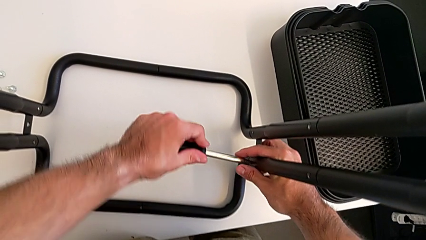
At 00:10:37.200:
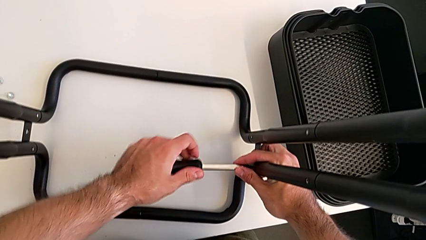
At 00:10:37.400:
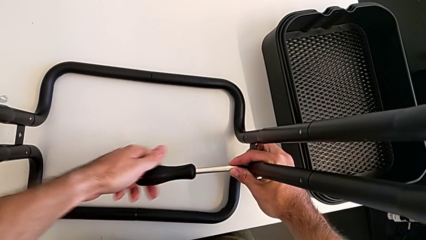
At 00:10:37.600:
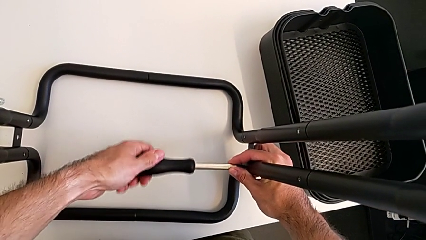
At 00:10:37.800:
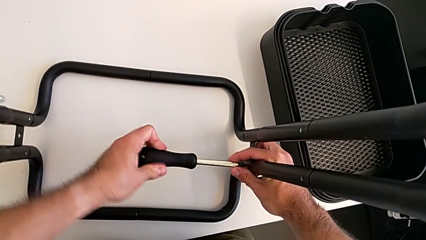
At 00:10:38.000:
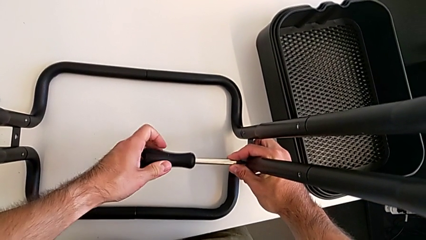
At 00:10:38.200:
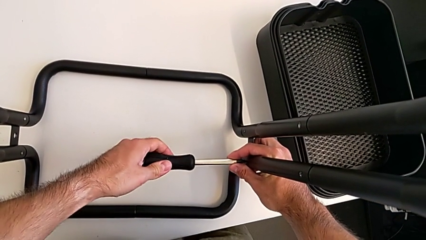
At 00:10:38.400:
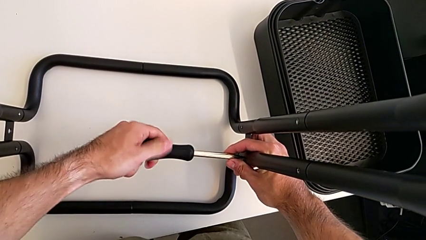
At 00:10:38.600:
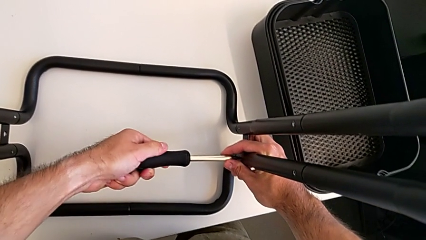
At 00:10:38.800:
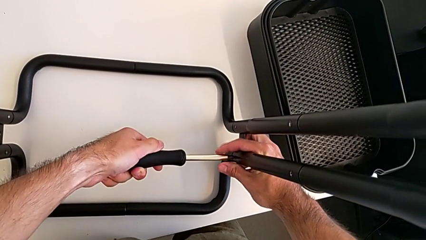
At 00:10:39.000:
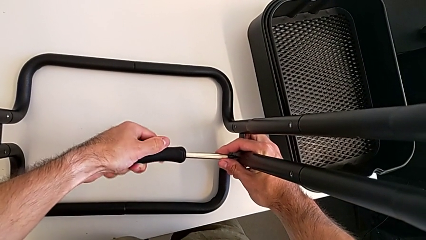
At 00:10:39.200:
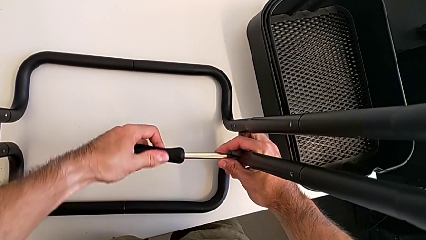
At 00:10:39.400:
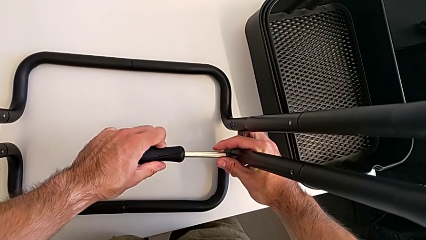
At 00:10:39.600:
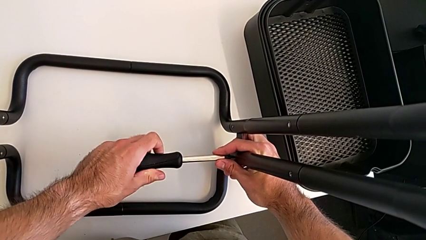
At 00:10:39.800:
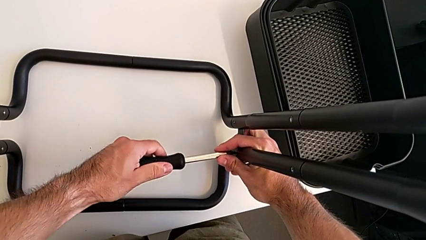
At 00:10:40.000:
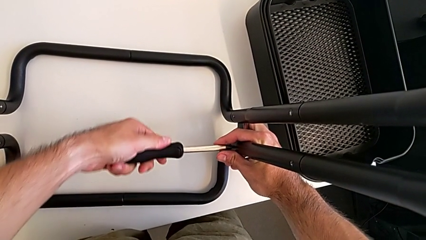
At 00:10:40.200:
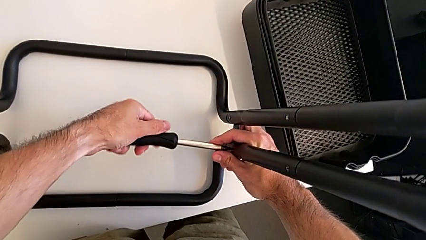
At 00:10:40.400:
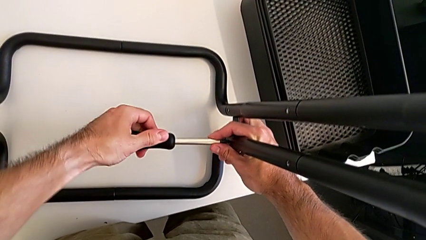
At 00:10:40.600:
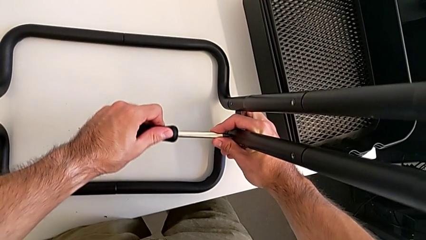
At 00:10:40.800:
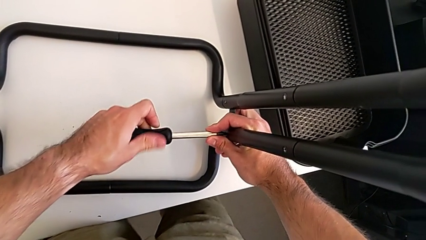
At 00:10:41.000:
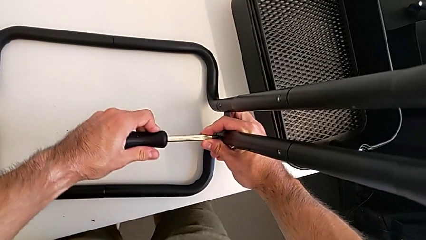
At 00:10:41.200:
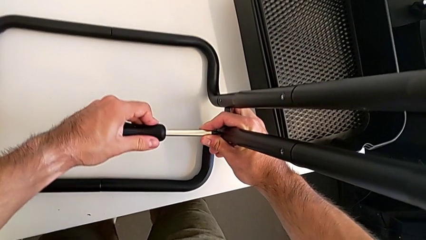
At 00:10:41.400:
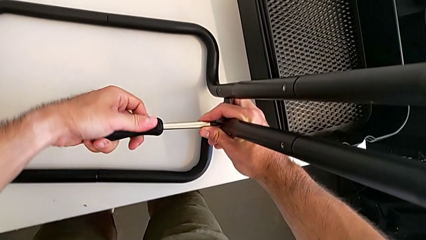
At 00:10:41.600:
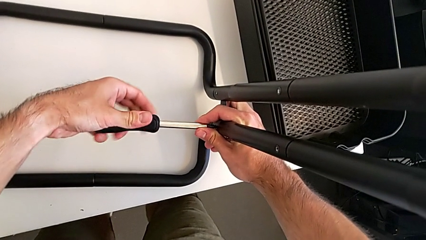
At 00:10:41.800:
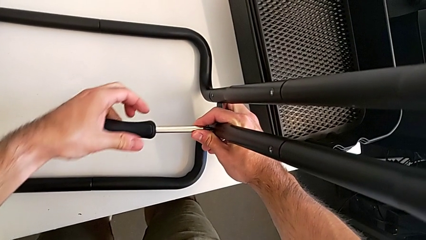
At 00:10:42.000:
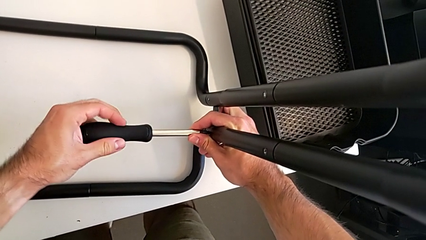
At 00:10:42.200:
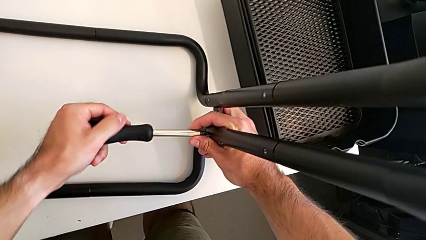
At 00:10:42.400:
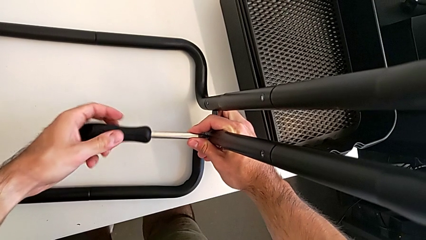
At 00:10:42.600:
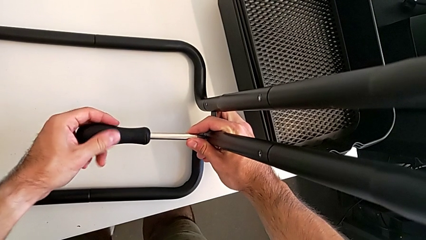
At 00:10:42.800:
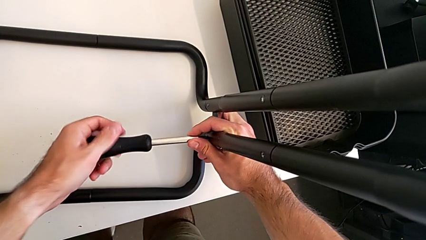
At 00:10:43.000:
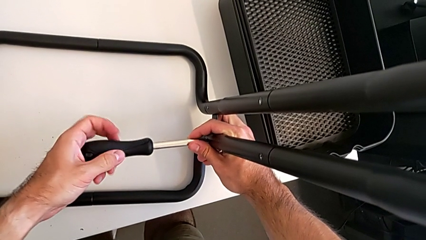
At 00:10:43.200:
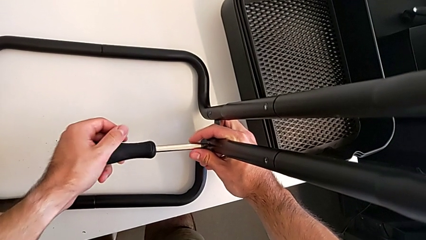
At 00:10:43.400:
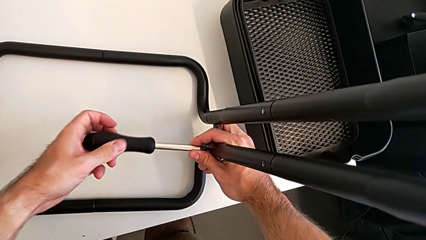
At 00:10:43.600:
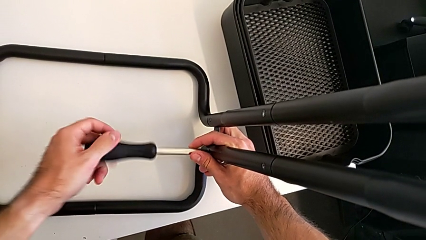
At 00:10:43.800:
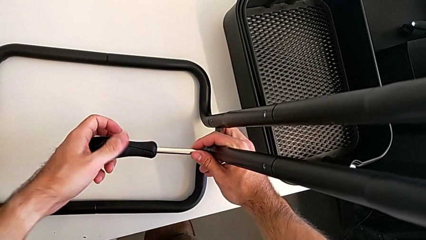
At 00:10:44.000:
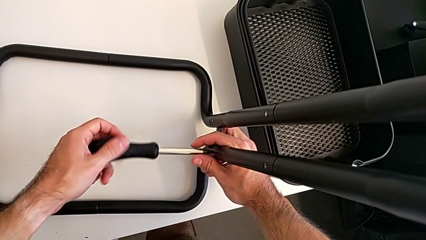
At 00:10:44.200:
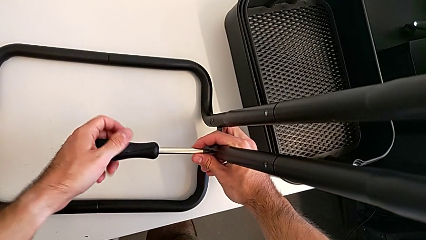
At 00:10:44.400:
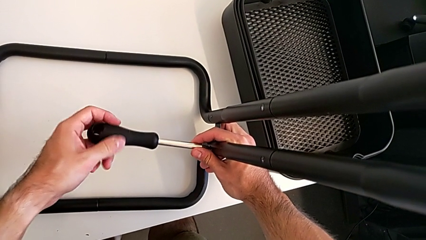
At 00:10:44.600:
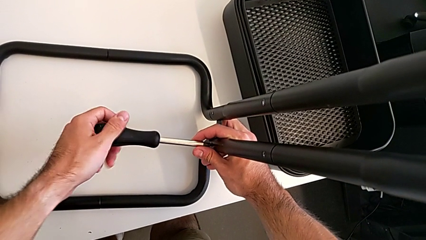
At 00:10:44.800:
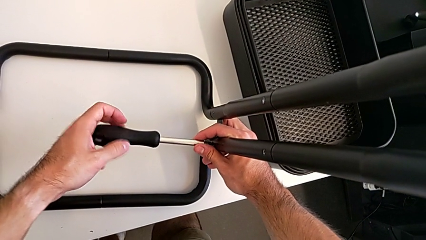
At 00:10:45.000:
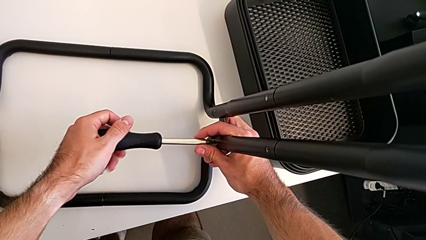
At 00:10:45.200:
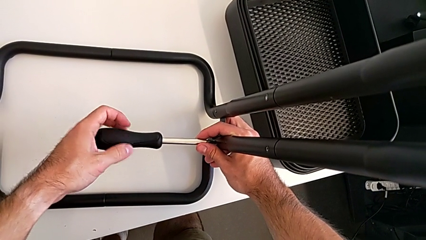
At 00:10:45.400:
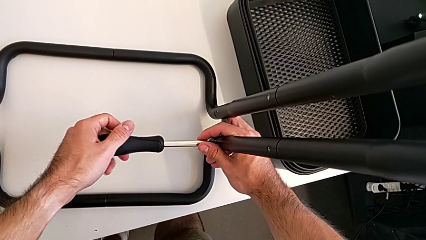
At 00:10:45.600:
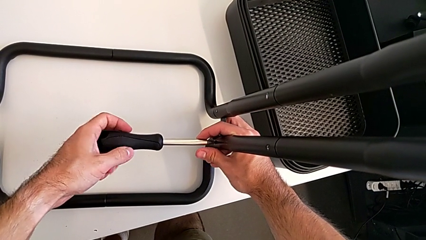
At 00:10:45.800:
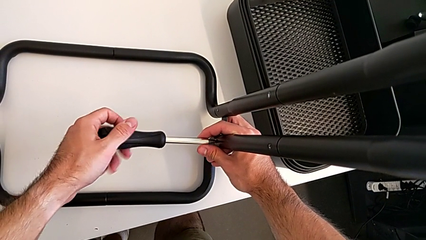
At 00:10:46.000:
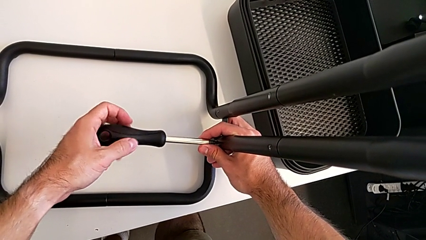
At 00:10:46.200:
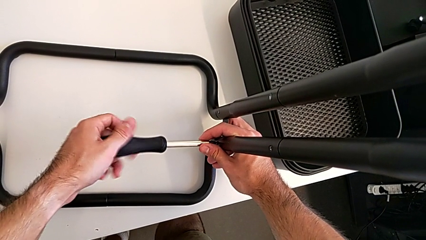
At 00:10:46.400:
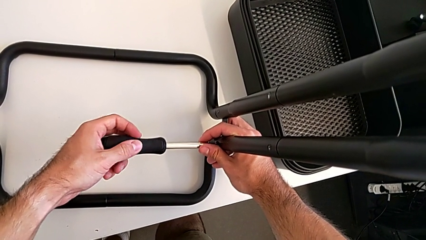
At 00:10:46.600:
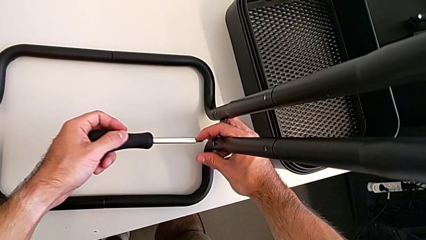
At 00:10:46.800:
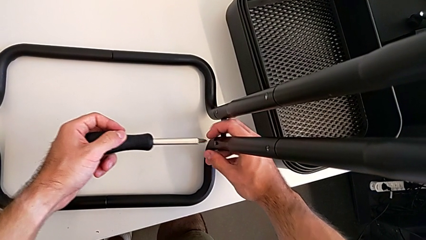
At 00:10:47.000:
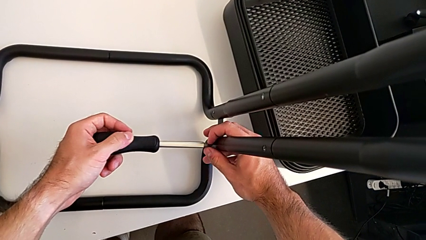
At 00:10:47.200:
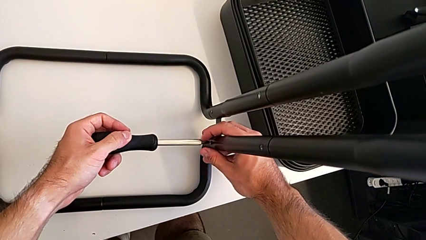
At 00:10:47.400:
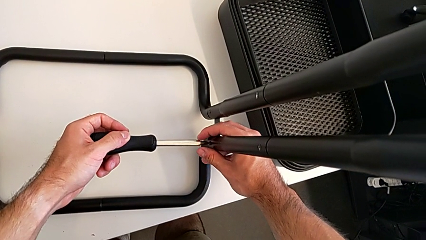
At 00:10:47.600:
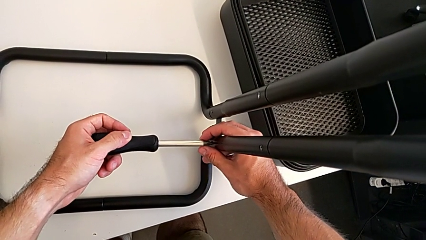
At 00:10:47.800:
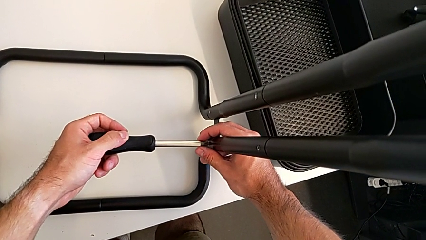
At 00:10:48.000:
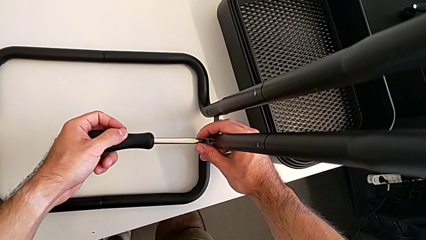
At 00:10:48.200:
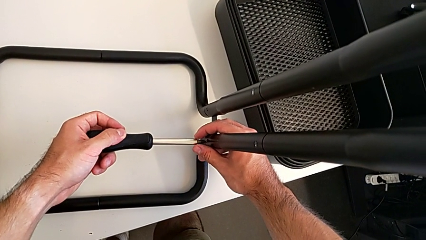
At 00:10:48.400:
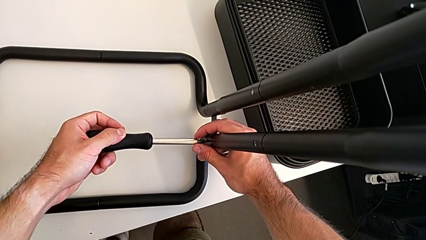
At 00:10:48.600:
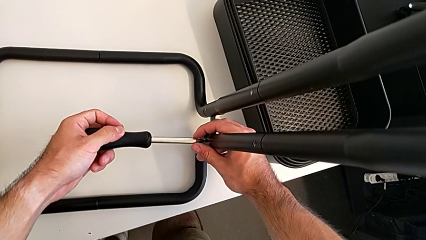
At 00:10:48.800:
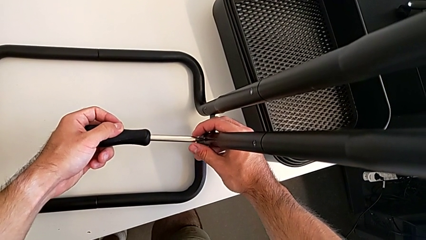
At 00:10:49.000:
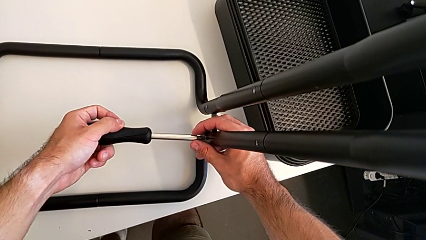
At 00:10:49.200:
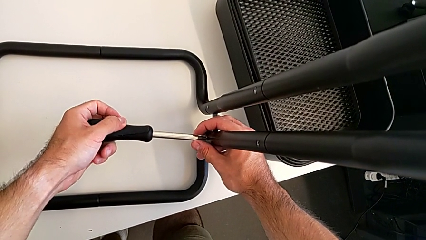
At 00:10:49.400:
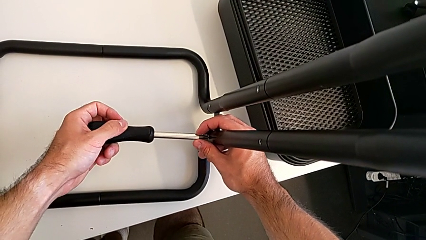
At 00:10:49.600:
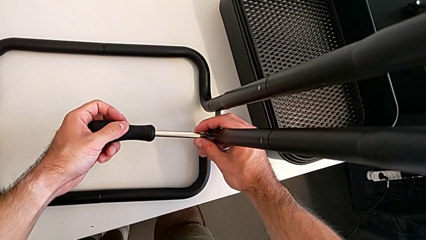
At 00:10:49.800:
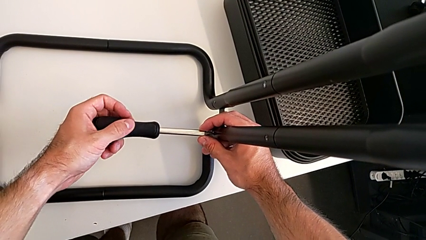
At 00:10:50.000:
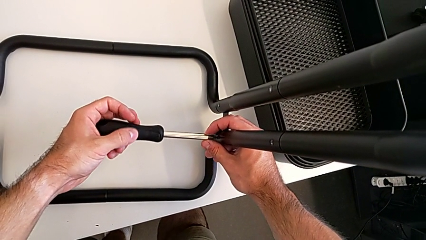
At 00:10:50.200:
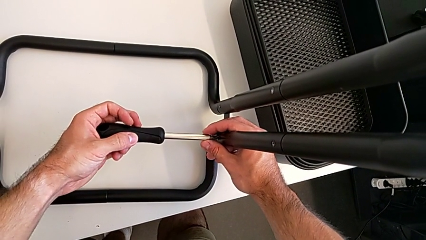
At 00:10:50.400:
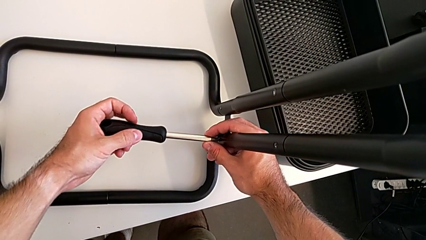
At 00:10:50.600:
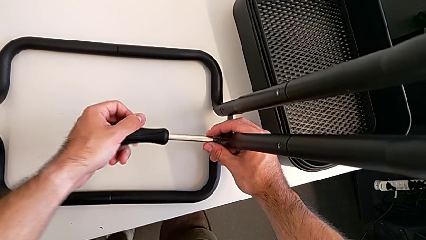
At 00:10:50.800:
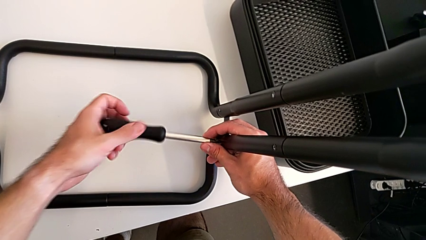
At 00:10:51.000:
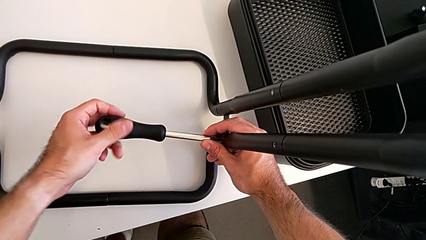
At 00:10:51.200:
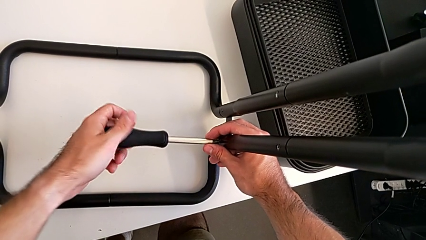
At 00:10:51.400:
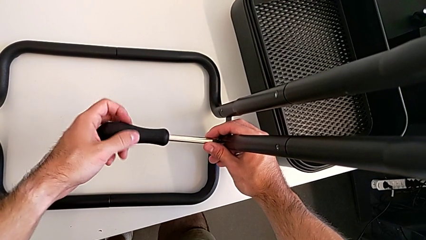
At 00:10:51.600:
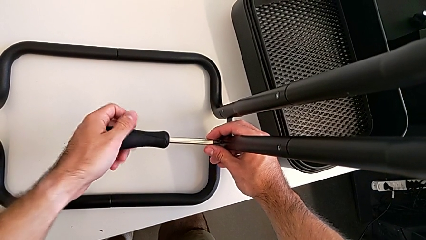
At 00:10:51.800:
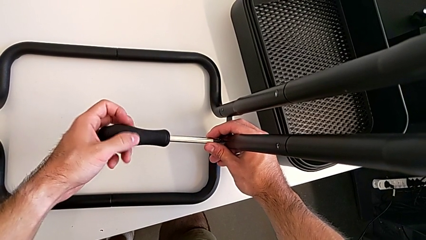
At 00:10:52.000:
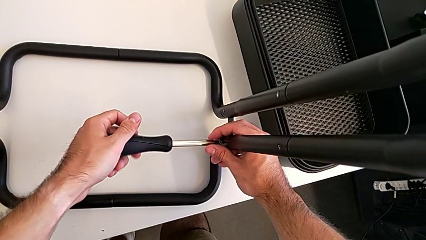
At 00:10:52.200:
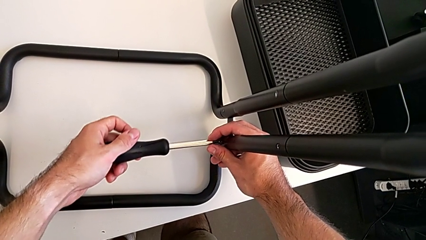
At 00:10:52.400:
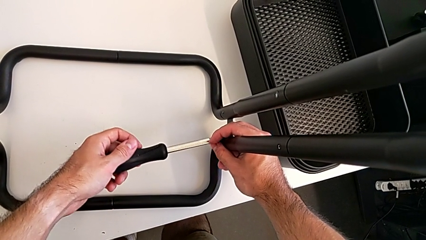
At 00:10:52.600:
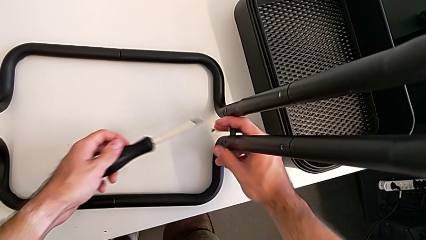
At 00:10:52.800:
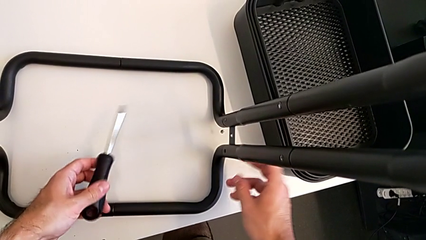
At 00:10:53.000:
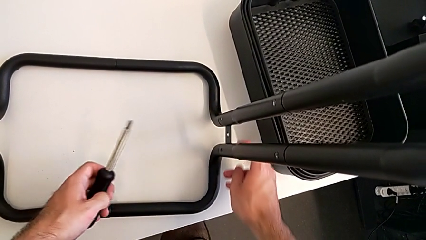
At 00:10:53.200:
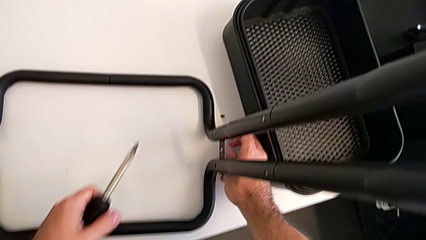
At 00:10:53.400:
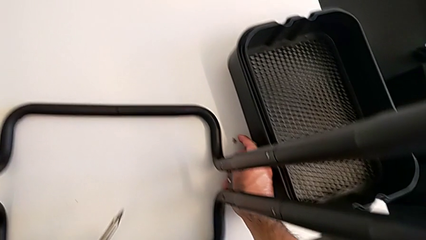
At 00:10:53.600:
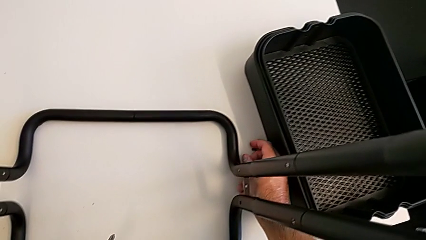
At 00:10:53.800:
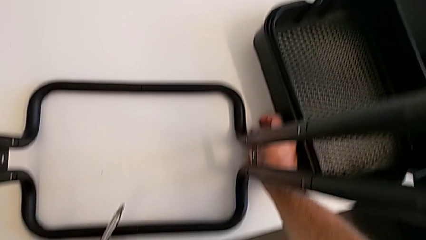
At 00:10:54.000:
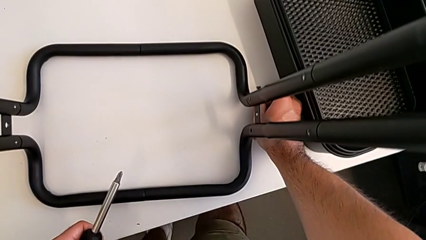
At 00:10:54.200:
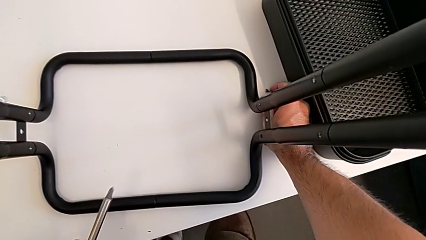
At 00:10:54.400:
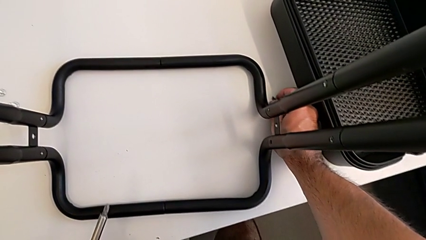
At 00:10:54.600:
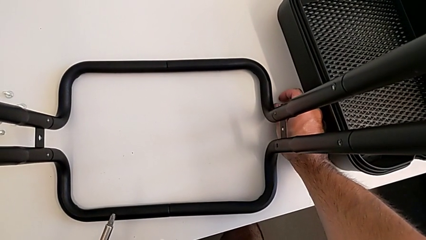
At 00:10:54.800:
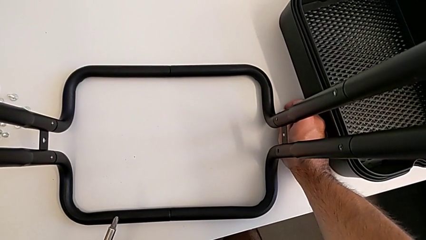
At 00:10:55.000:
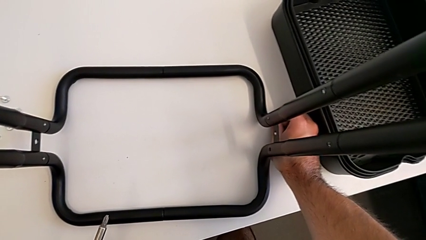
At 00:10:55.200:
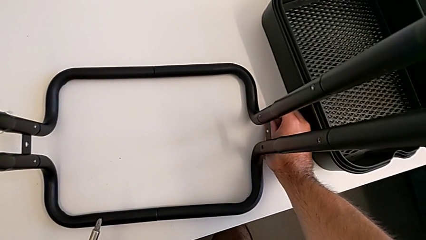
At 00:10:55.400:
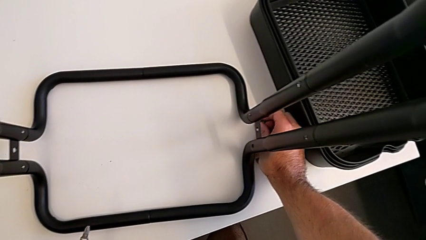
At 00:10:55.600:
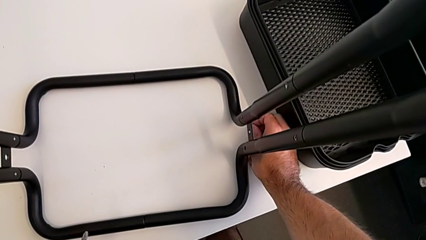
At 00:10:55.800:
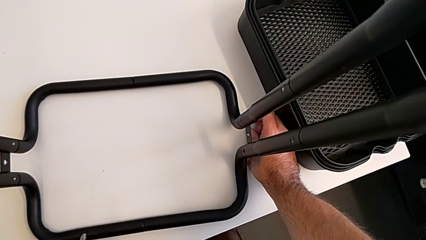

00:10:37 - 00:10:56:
The camera wearer is disassembling the half frames. They keep unscrewing the first screw, disassemble it and grab the screw.
